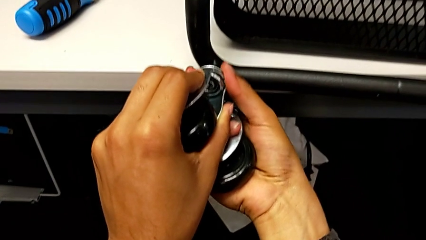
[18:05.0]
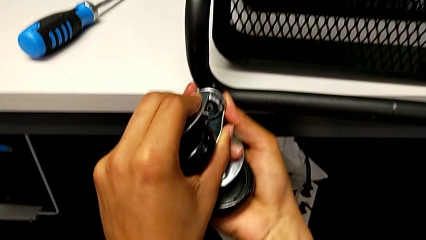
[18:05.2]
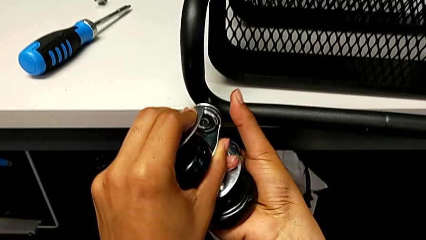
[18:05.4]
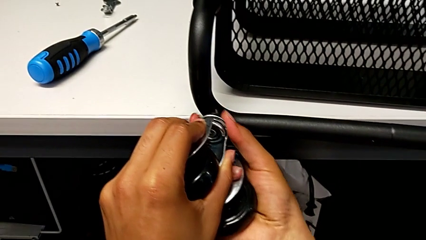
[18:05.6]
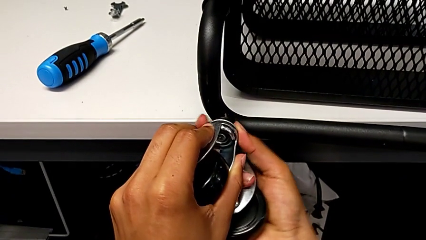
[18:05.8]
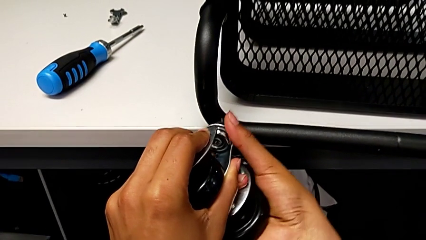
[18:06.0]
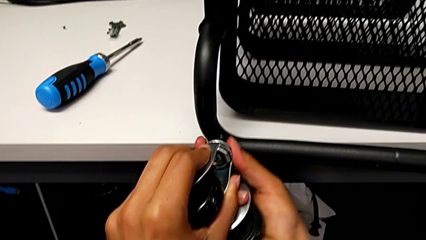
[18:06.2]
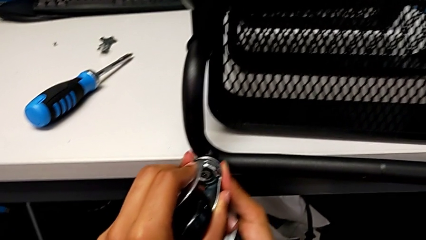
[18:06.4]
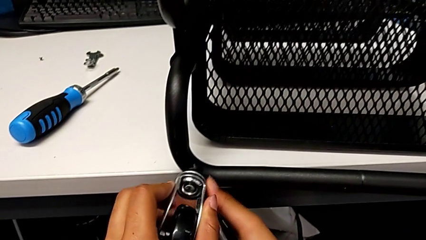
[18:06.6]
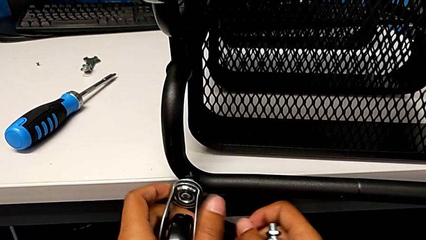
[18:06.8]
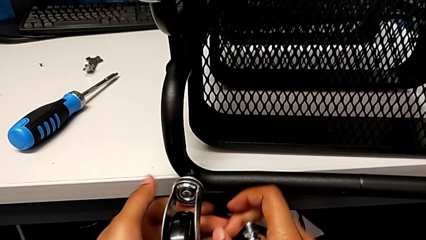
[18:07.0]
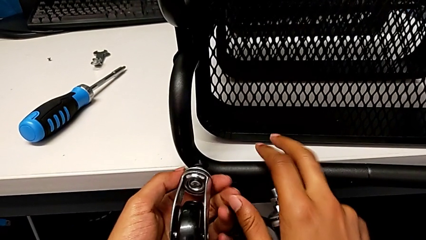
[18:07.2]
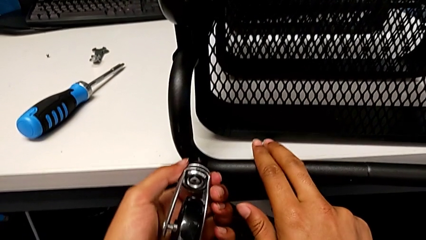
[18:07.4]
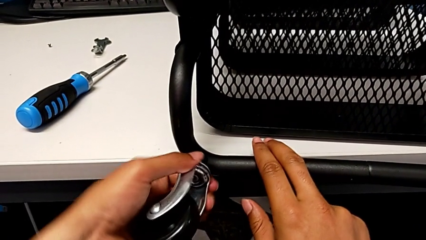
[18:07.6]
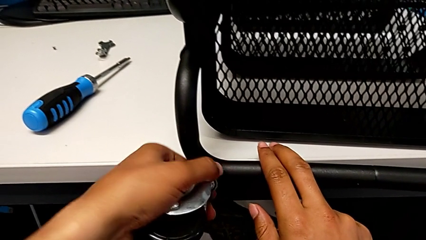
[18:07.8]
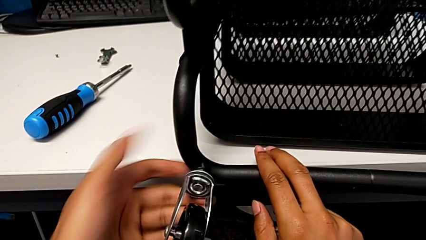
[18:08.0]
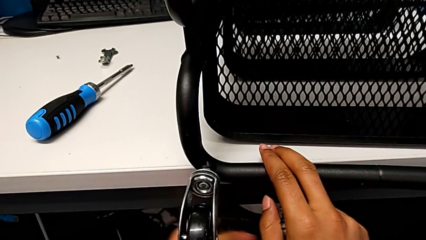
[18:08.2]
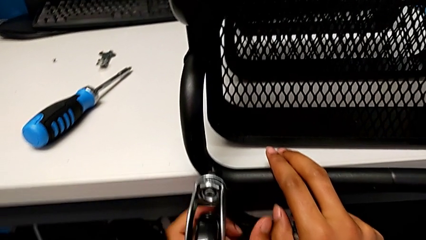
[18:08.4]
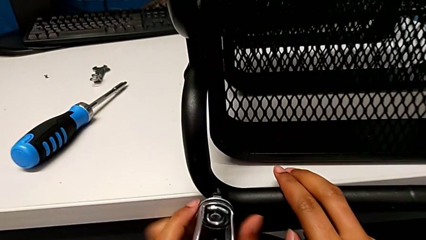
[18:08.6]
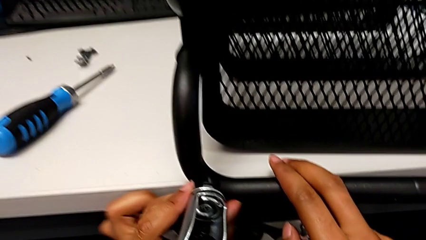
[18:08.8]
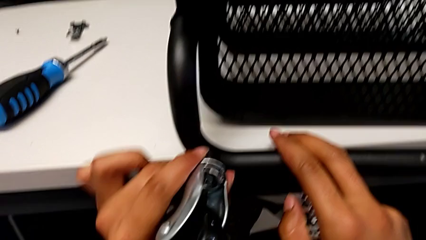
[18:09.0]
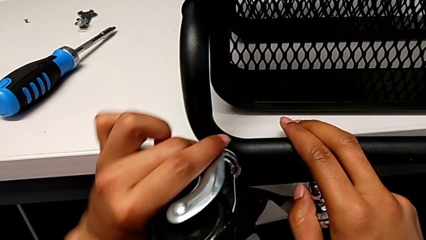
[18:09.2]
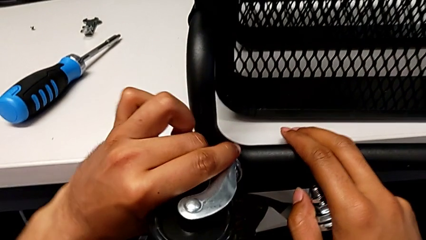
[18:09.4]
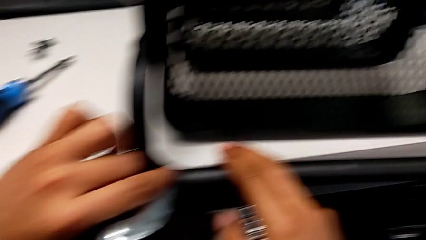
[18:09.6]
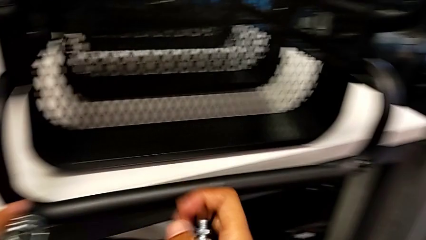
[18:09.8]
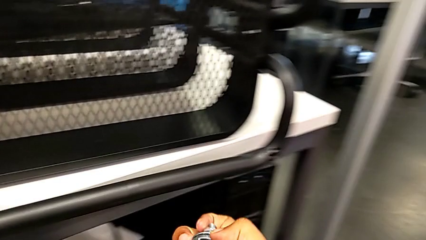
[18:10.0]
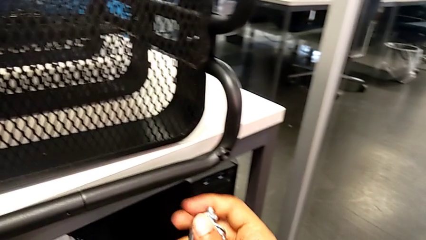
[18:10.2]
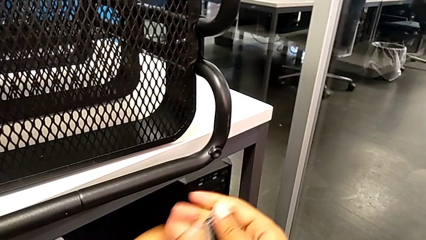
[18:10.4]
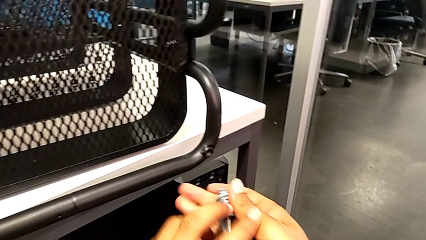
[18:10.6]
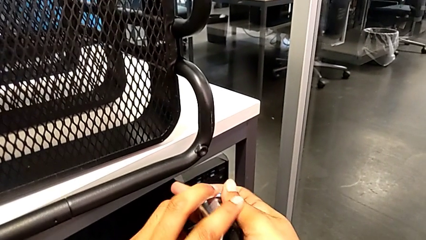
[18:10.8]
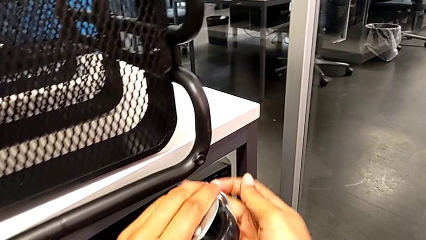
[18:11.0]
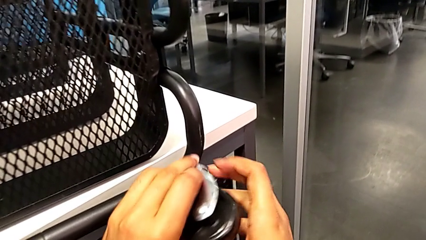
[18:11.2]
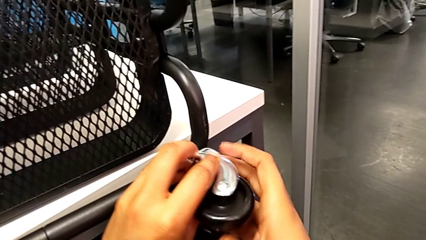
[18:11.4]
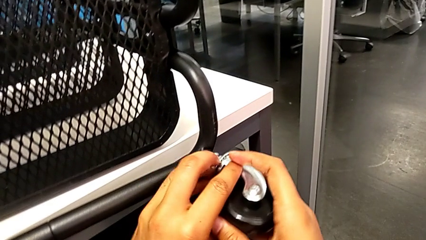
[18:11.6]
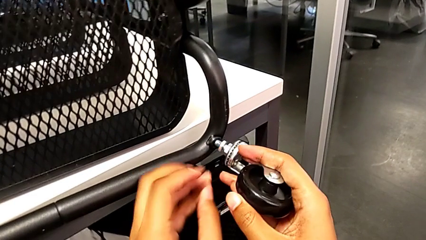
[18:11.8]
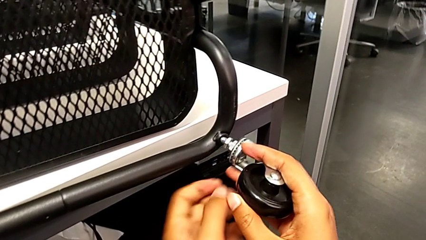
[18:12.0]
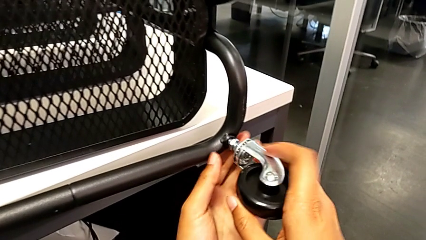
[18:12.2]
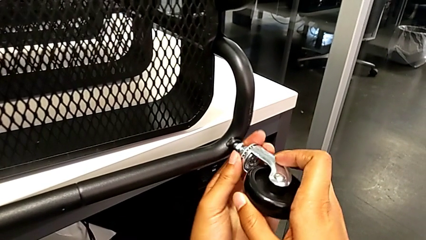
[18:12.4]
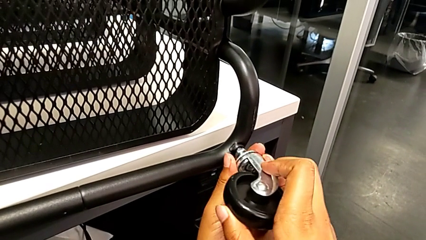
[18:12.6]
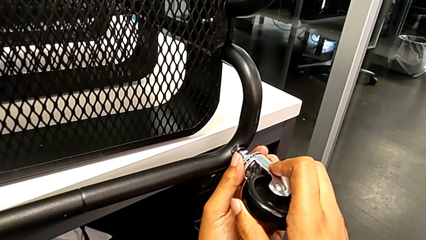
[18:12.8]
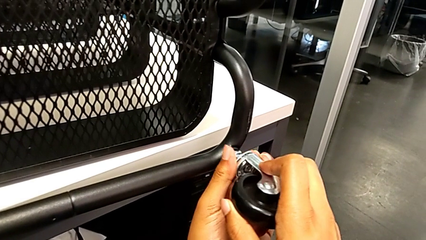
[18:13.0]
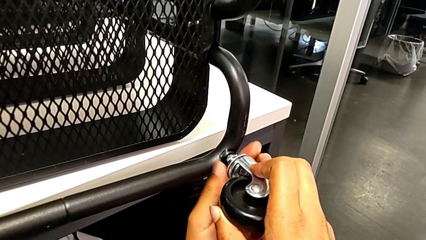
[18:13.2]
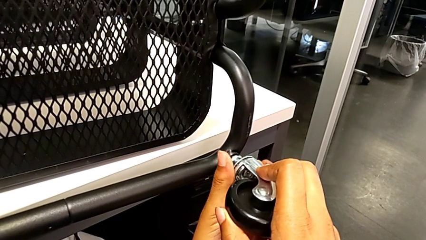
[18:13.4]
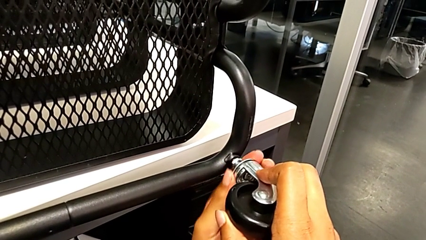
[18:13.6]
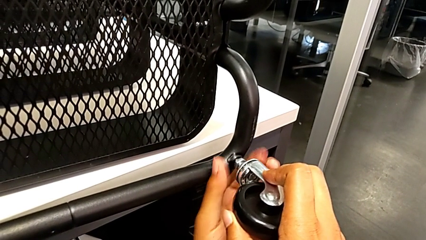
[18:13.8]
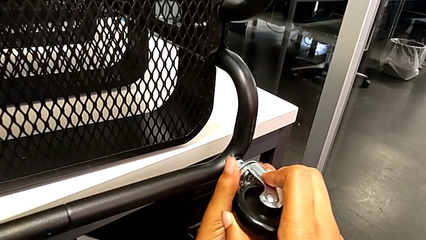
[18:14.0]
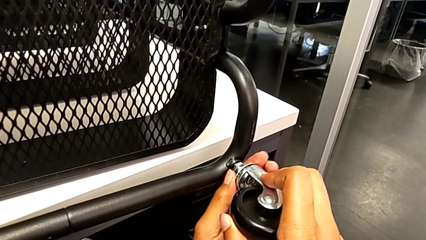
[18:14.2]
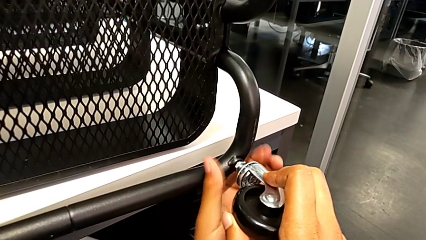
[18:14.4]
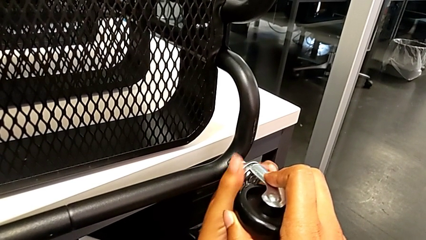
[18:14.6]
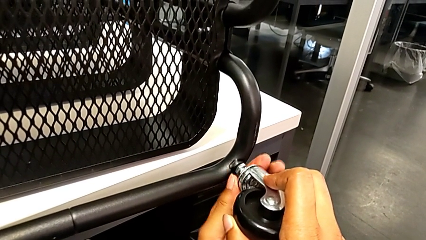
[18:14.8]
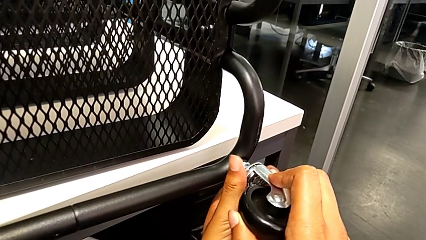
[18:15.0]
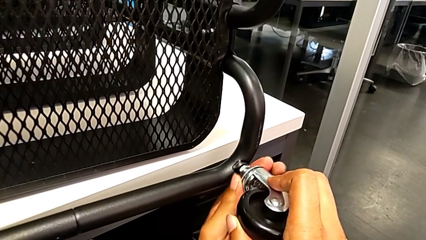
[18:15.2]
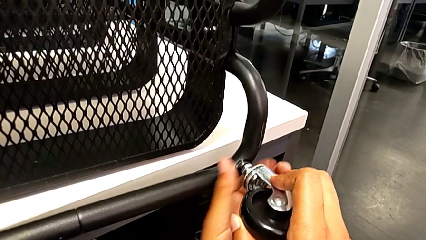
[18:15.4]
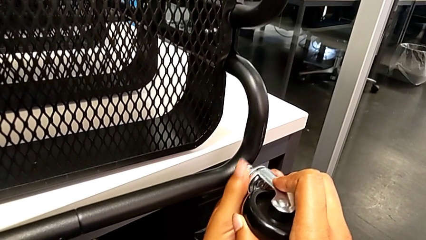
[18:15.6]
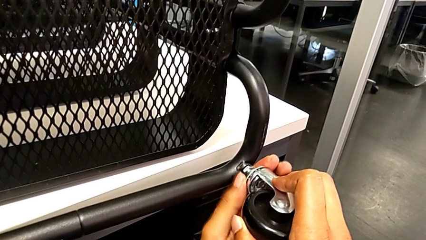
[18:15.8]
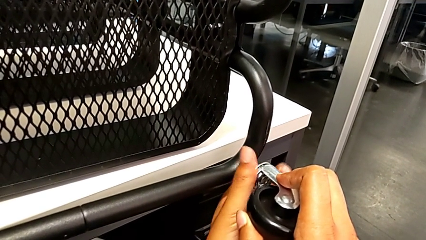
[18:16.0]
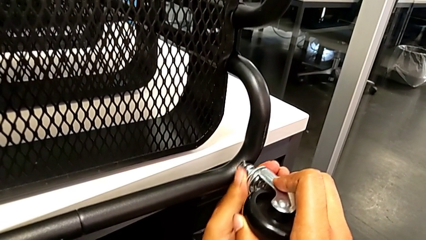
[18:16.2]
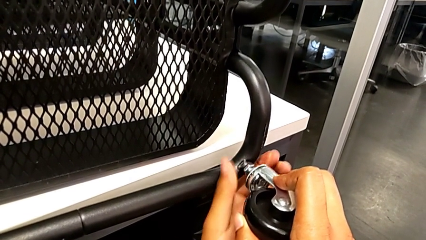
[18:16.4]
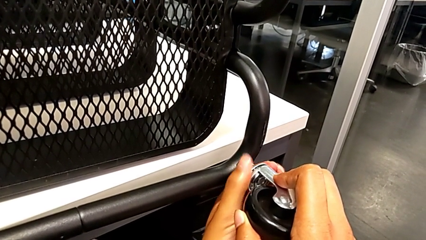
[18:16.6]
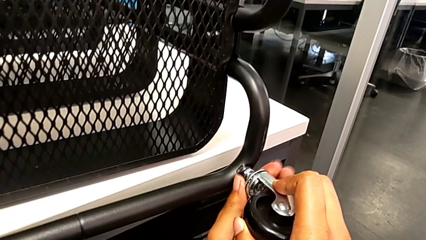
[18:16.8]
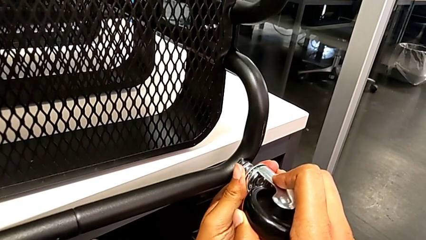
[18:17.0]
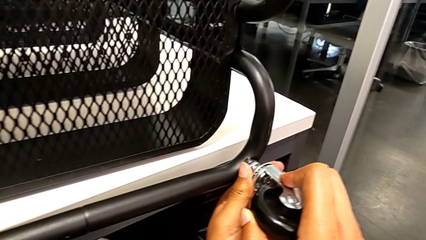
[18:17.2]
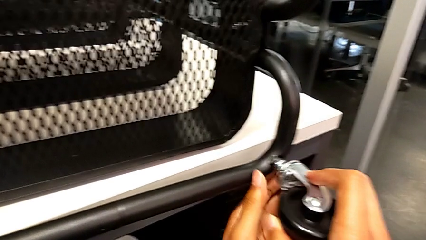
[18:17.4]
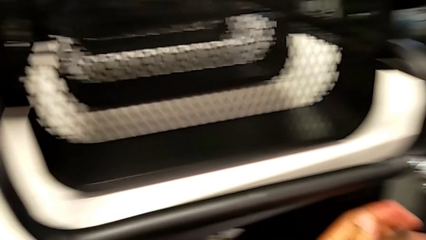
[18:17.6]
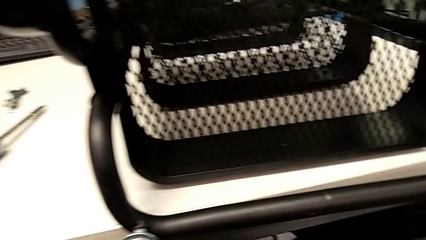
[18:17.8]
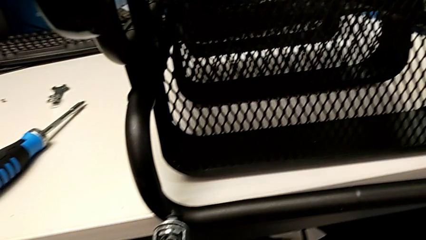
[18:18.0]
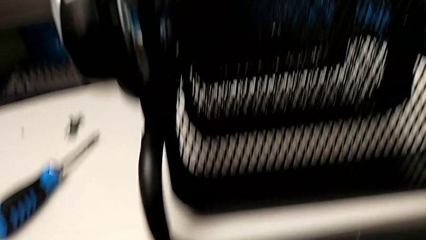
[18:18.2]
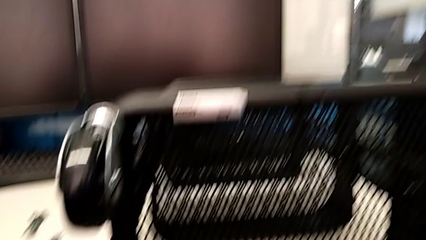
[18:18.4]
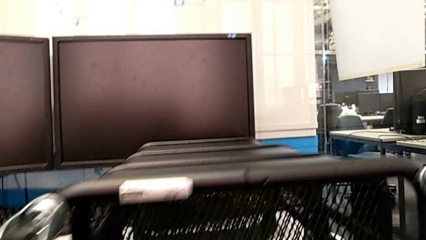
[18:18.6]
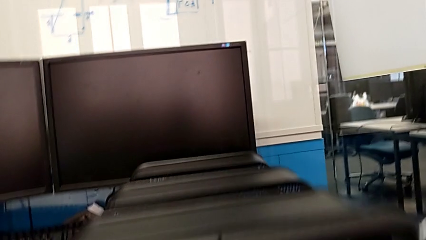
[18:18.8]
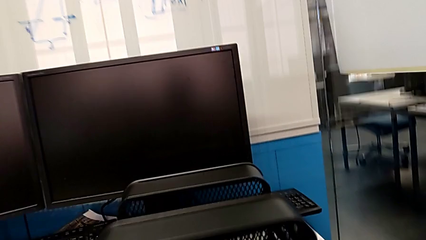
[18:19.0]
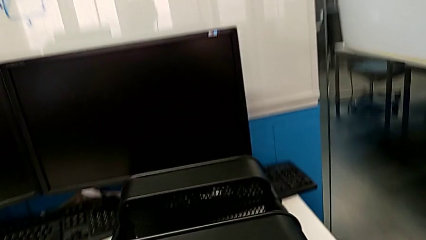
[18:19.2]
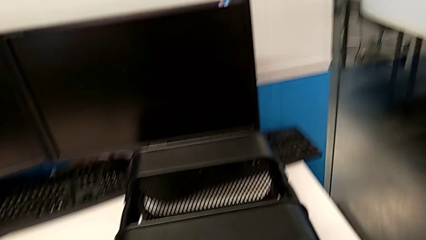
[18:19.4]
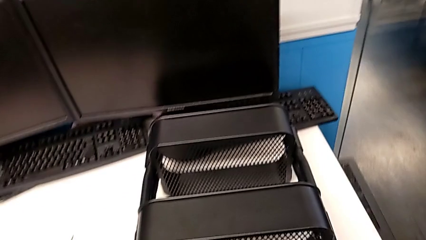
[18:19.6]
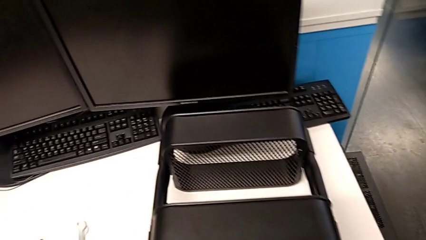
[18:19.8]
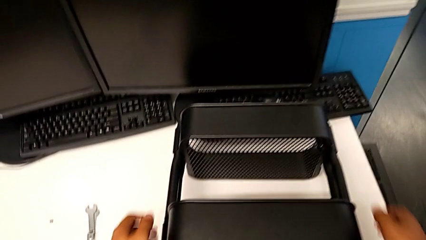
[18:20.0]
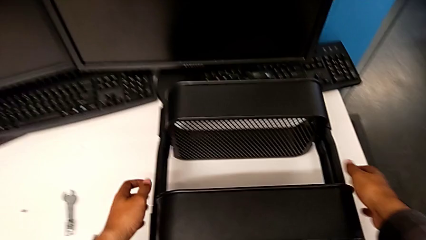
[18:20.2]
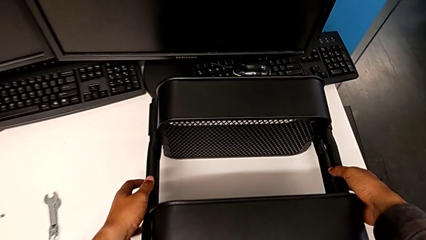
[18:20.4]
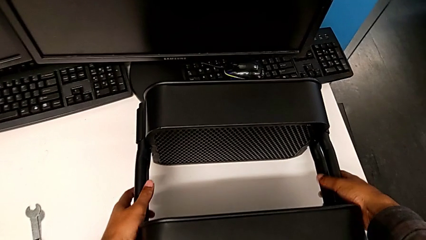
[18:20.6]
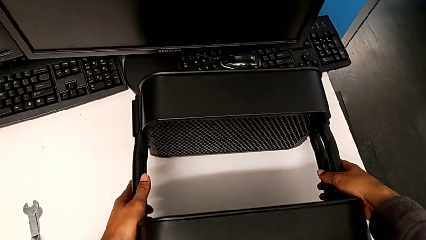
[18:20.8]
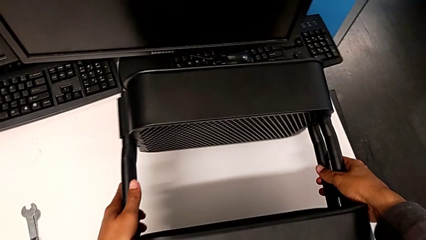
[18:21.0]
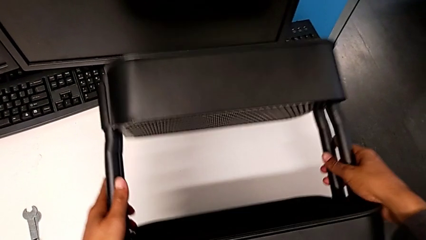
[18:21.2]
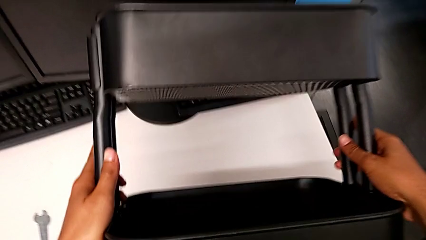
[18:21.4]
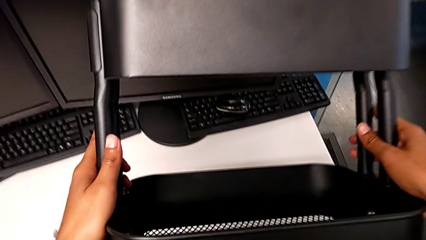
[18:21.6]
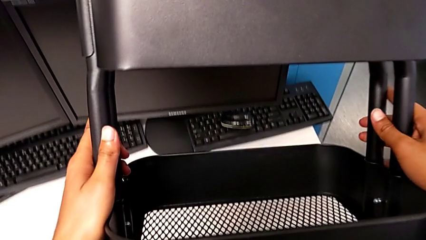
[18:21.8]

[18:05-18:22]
The camera wearer is screwing the bottom wheels in place. They keep screwing the third wheel, screw the fourth wheel and begin to stand the utility cart.
